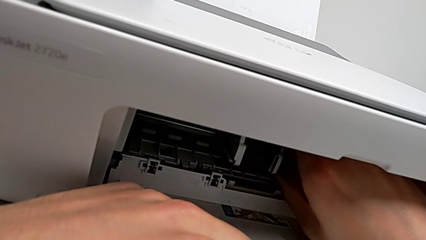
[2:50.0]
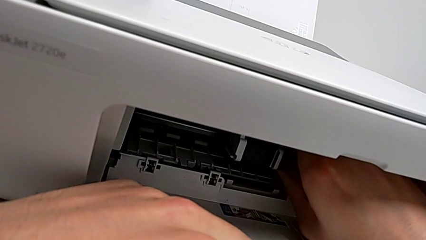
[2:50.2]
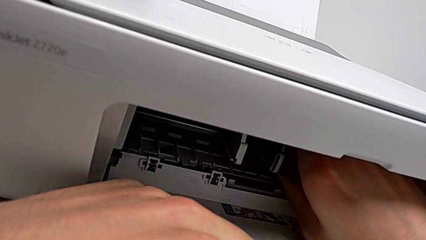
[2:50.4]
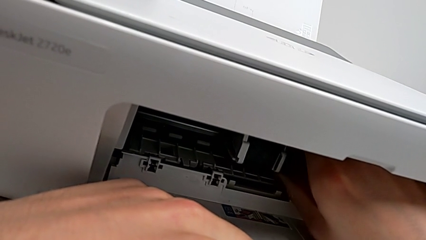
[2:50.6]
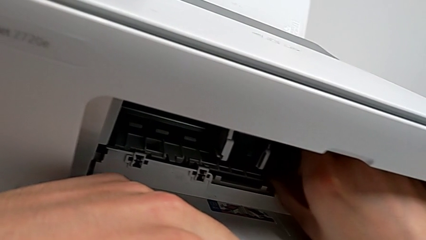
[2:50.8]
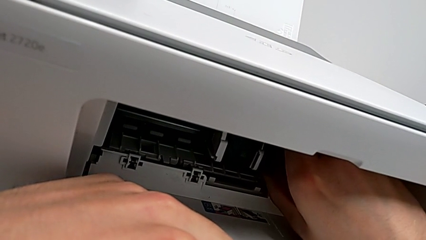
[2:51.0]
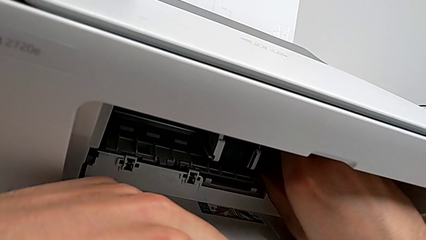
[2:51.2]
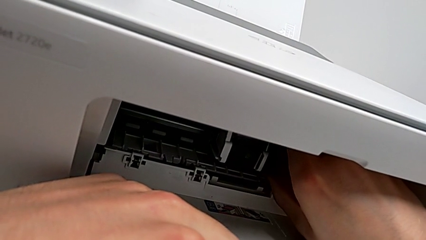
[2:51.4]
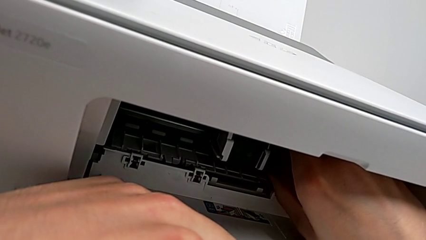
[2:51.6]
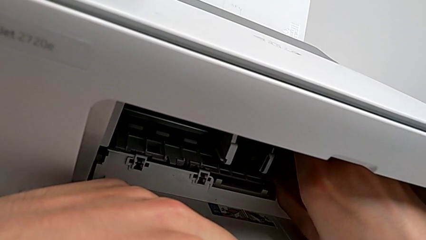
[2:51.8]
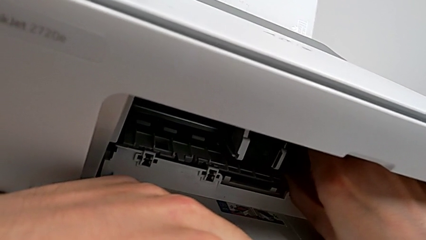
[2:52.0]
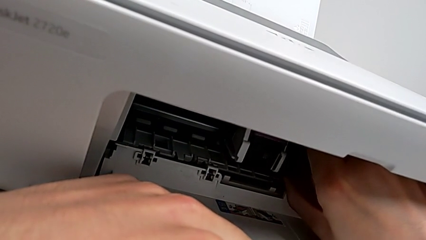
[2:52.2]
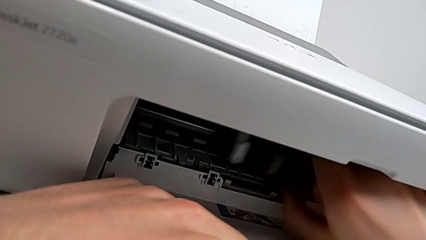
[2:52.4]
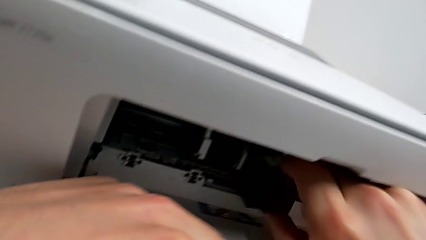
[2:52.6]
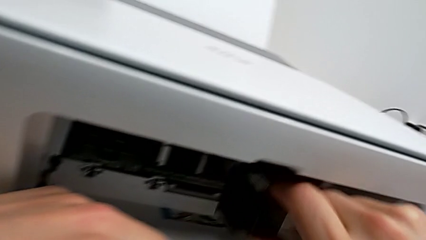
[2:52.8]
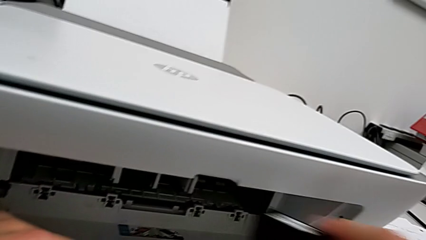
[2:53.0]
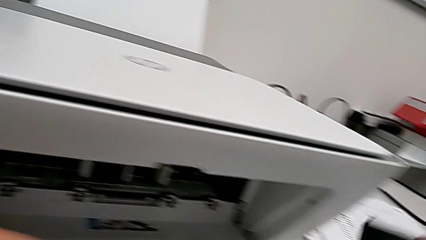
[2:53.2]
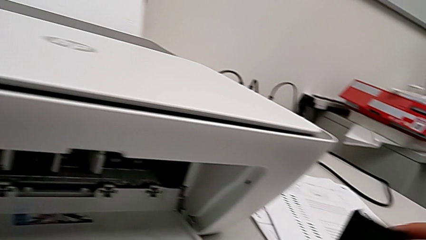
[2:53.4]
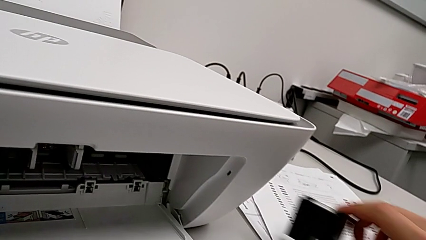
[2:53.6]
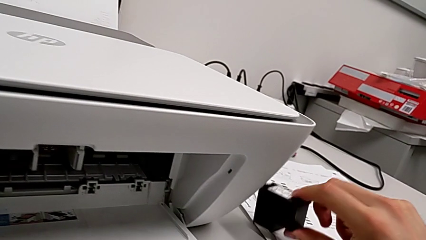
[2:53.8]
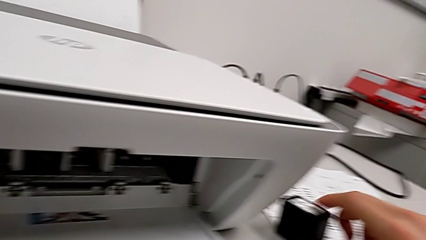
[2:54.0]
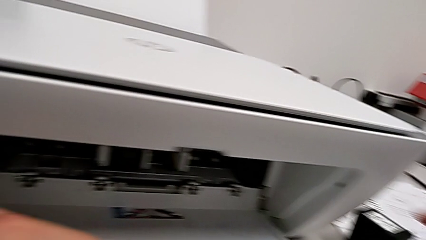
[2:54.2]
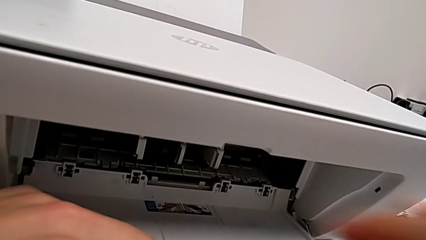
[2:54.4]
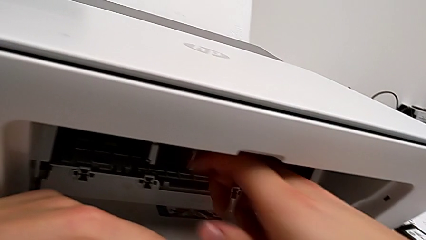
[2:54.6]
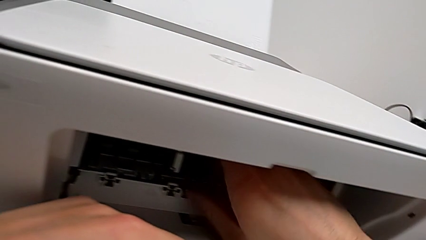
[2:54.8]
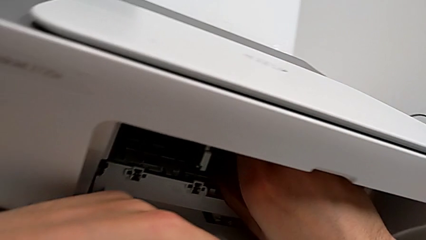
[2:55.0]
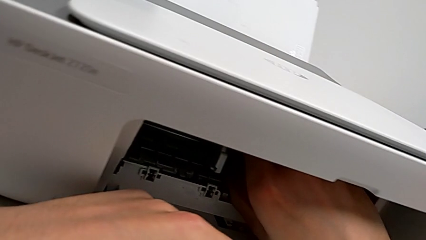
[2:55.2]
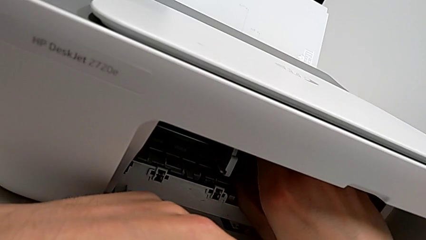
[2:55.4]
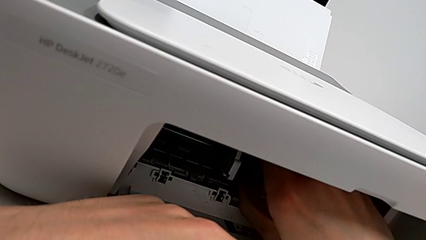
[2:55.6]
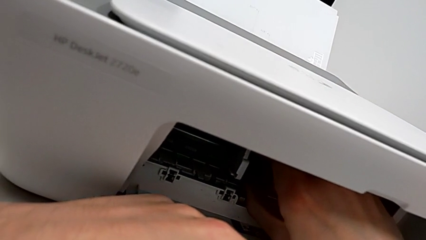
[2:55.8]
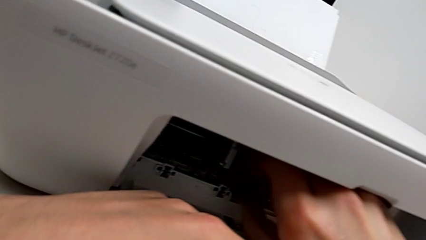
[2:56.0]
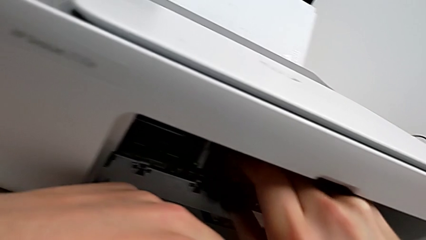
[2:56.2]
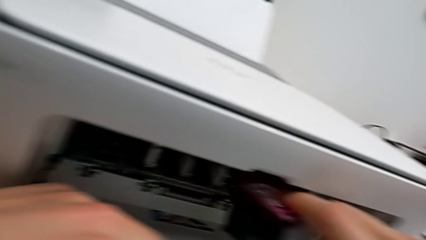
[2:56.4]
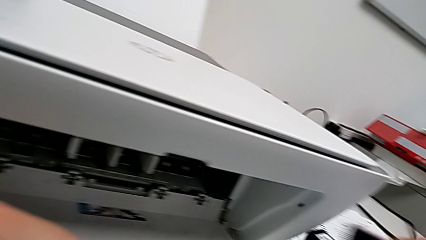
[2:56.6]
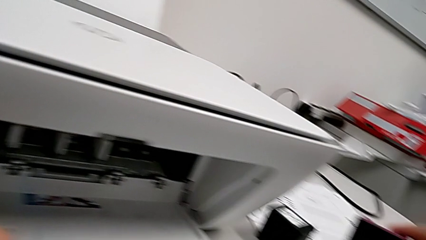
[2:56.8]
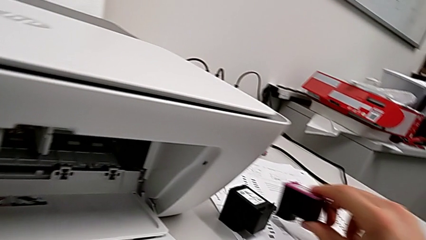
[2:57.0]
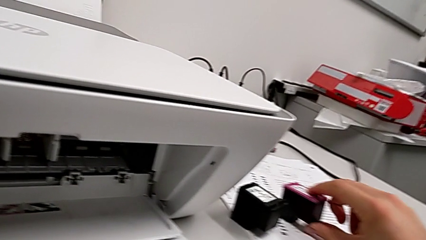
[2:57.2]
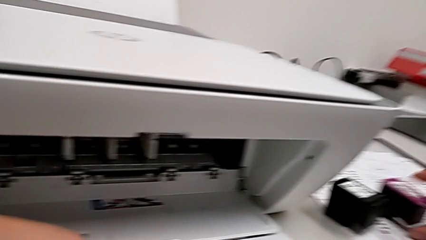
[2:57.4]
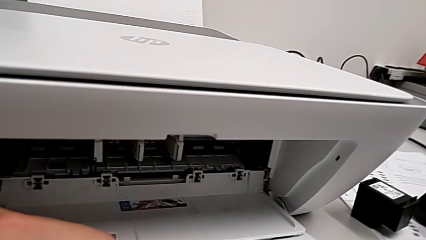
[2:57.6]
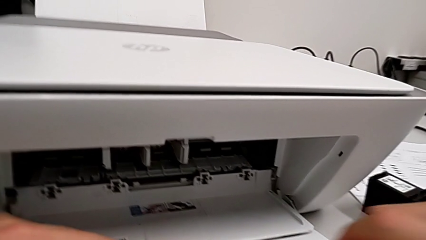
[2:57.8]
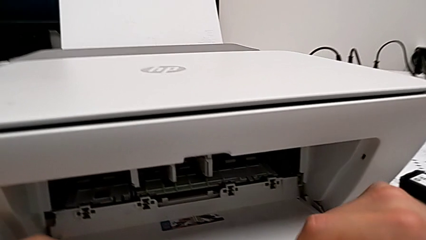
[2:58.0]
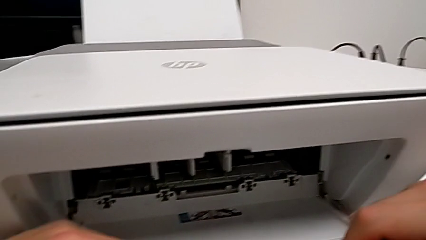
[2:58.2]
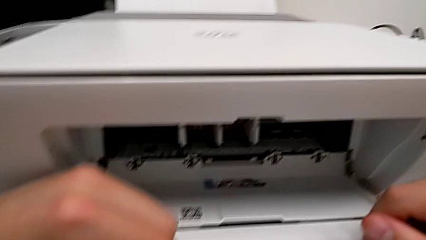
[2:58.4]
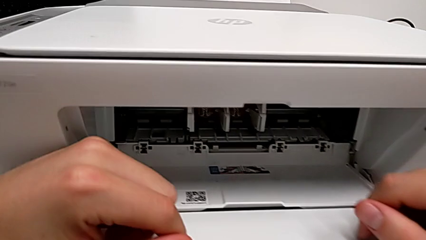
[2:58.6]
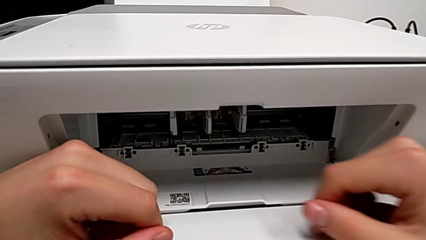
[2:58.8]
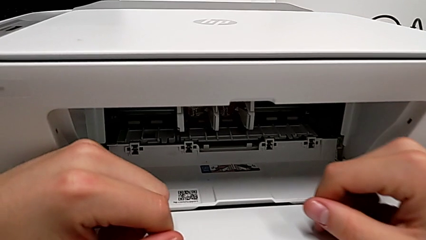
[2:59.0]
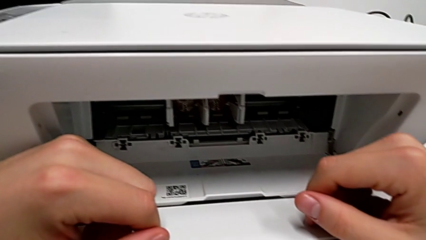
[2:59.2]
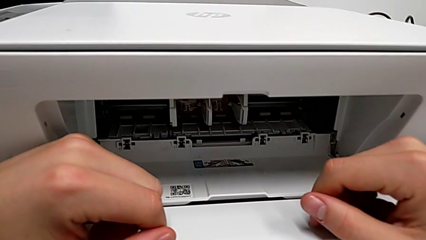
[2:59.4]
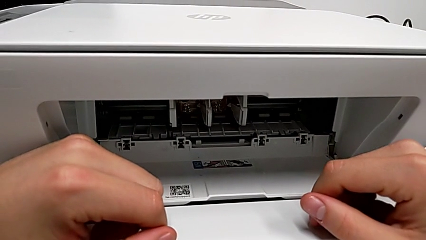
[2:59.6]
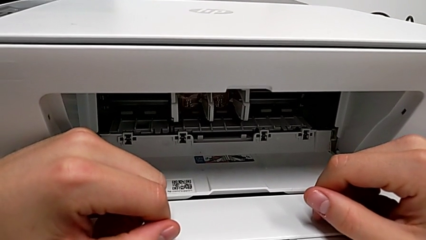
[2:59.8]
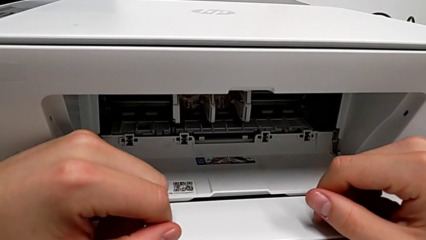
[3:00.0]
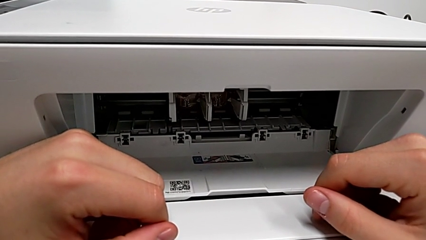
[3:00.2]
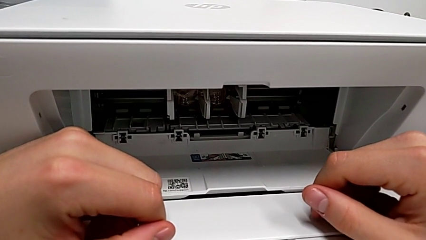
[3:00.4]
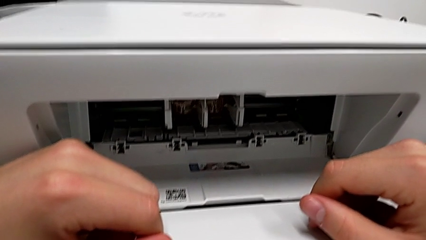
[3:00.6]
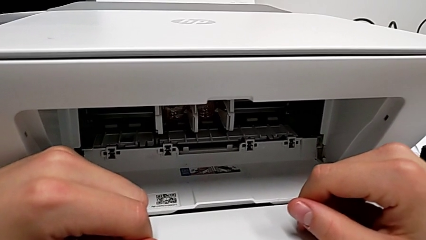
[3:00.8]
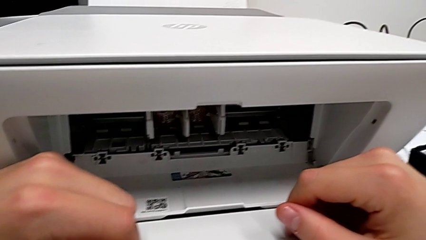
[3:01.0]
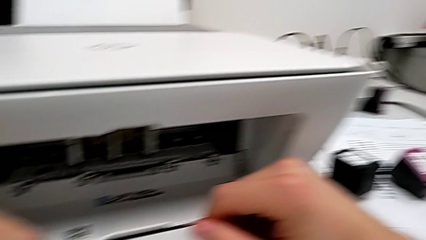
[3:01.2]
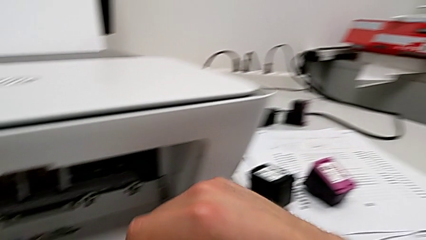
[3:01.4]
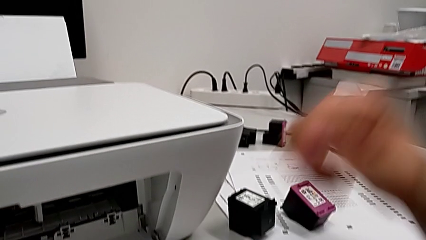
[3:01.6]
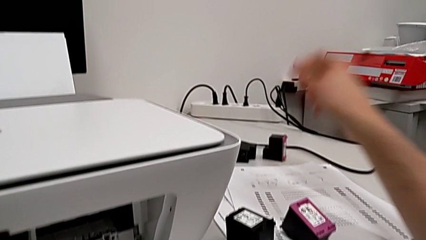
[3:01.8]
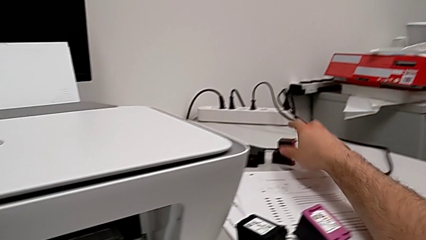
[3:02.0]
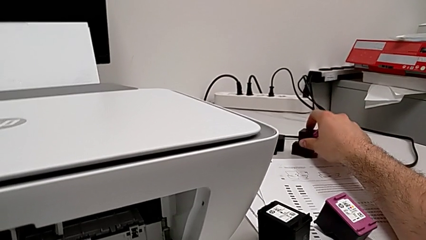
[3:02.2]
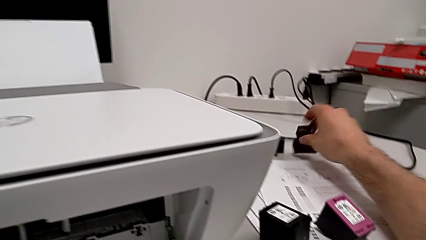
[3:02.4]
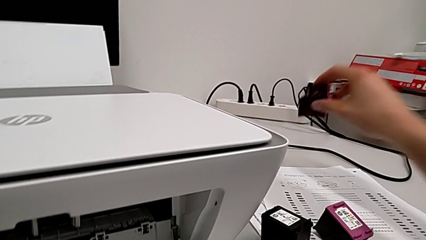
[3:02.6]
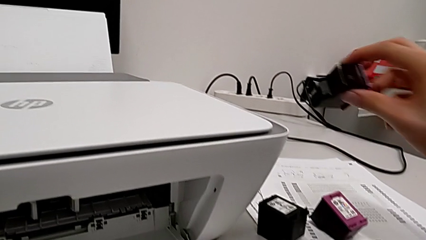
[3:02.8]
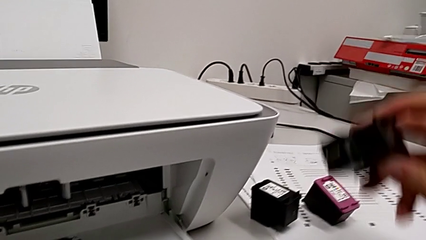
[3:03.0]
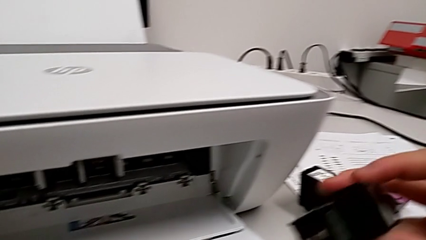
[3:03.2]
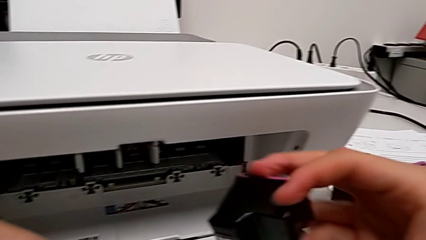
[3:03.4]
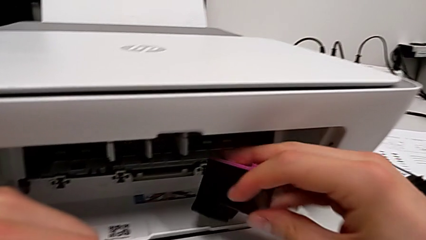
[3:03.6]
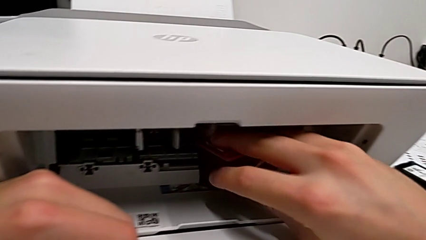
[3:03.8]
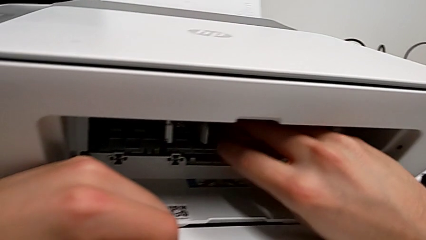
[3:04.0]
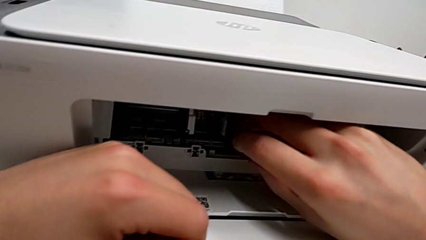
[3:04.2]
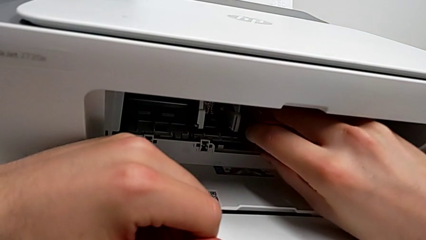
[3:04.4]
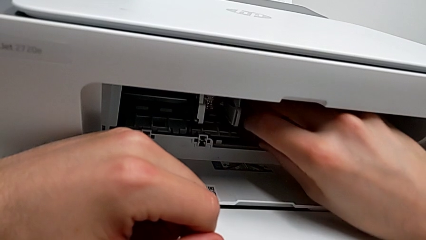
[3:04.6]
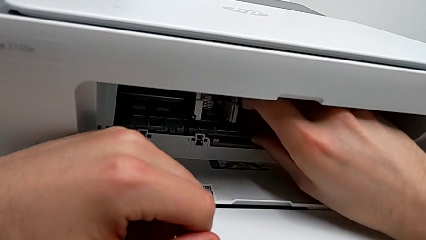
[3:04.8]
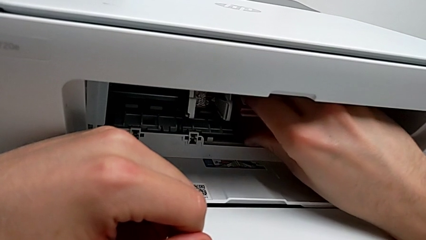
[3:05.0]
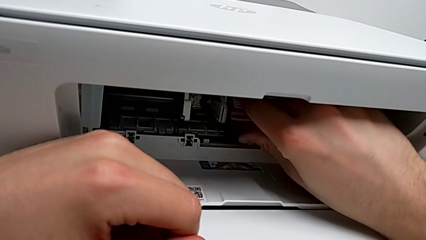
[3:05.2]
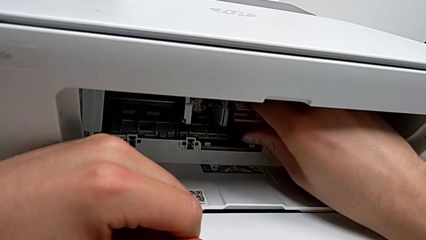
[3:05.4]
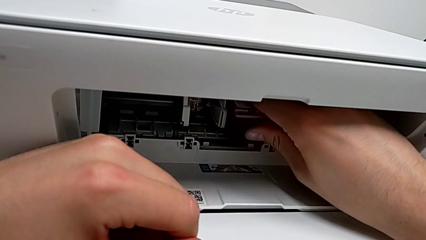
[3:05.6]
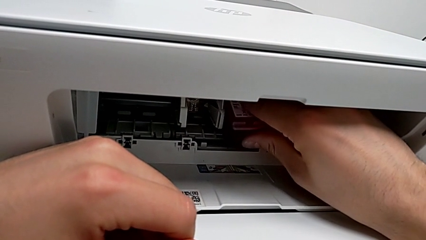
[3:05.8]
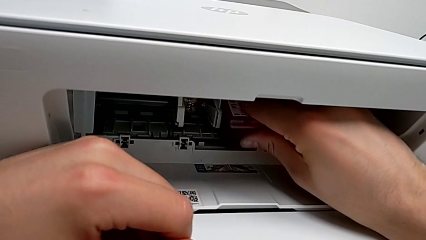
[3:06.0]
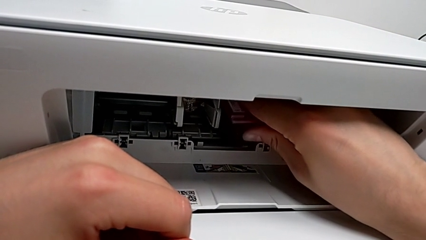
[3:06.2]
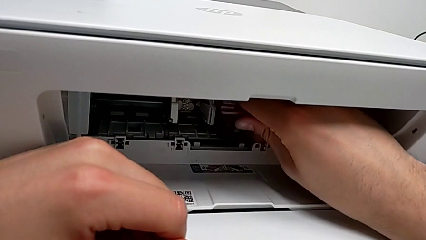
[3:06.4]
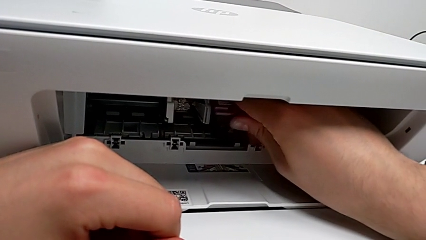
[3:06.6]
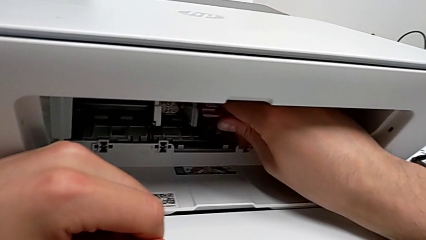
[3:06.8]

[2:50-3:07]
The camera wearer is attempting to change the cartridge, but the teacher corrects them. They withdraw the ink cartridge twice, place it, grab it and wrongly insert it, failing to connect the ink cartridge correctly.
